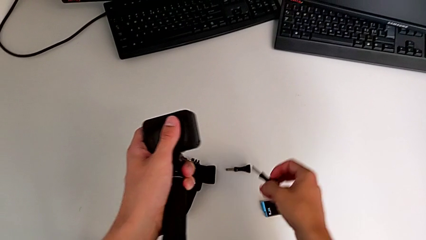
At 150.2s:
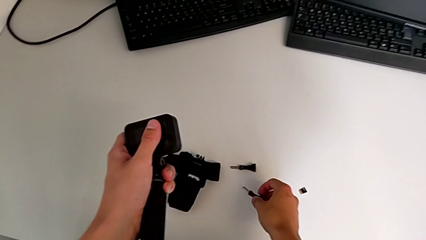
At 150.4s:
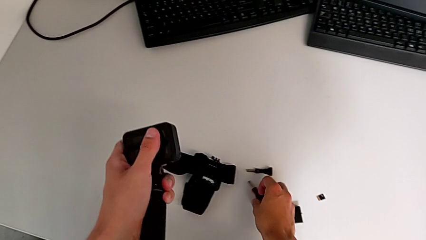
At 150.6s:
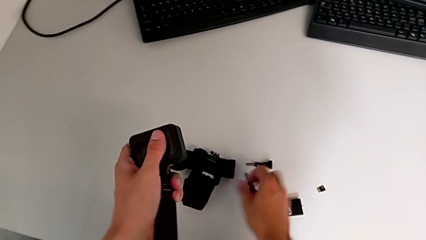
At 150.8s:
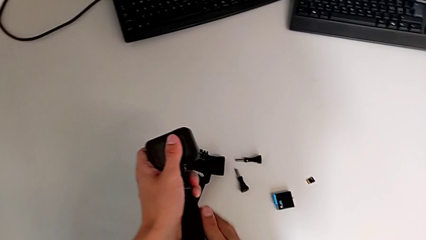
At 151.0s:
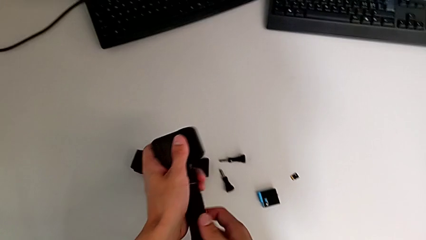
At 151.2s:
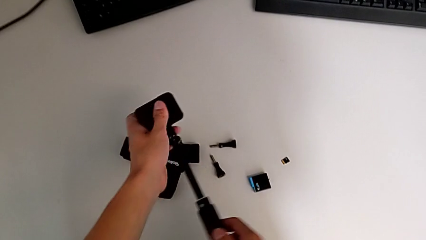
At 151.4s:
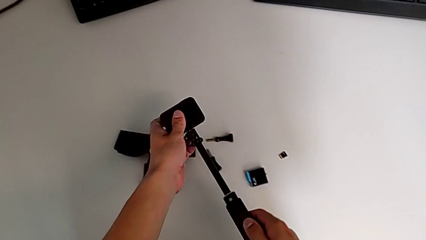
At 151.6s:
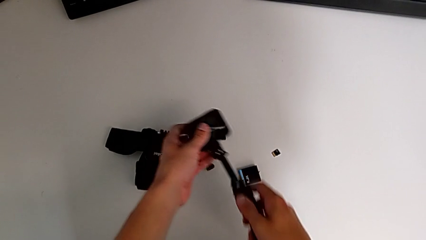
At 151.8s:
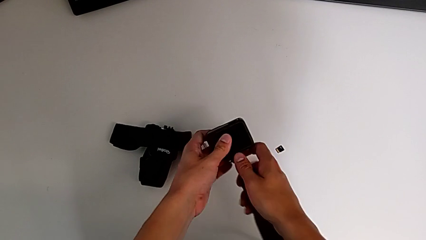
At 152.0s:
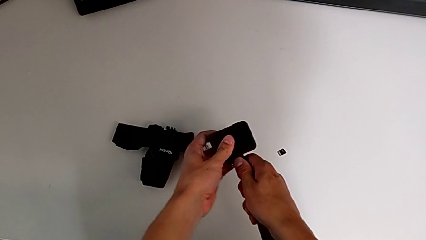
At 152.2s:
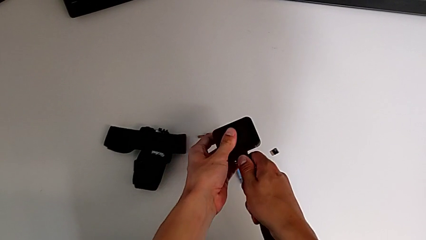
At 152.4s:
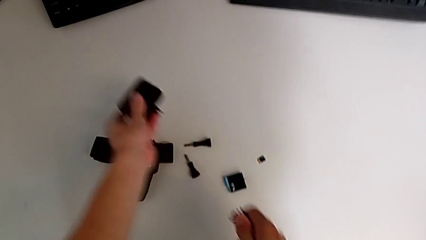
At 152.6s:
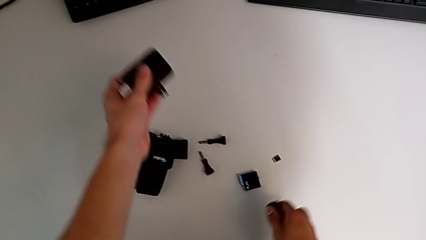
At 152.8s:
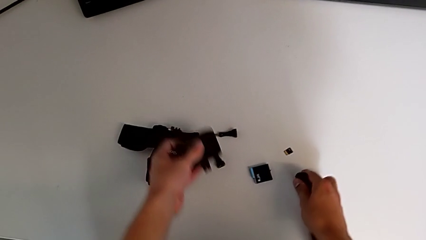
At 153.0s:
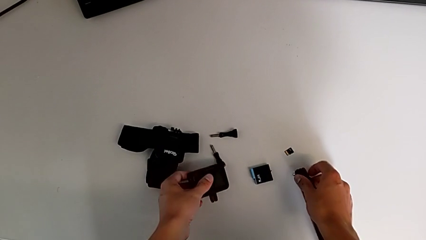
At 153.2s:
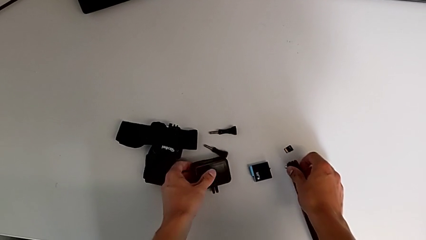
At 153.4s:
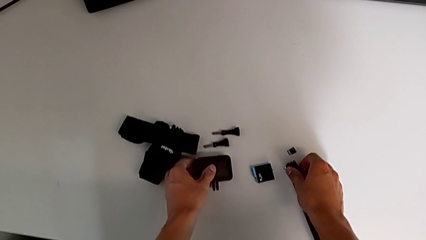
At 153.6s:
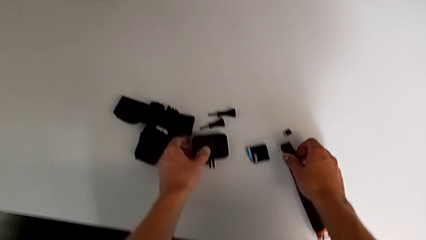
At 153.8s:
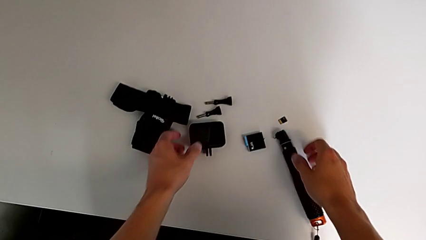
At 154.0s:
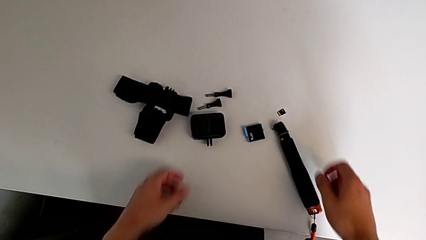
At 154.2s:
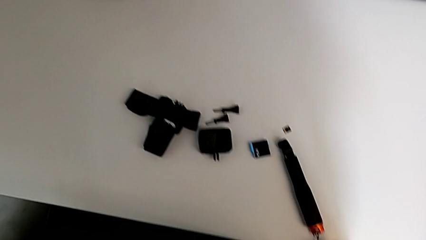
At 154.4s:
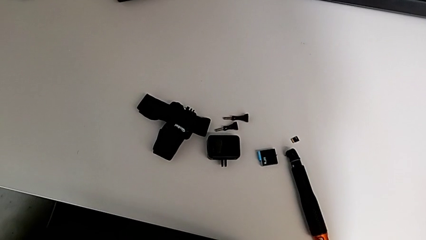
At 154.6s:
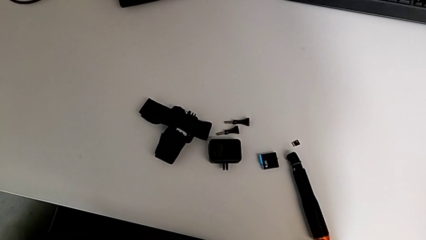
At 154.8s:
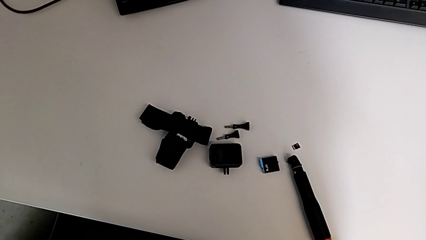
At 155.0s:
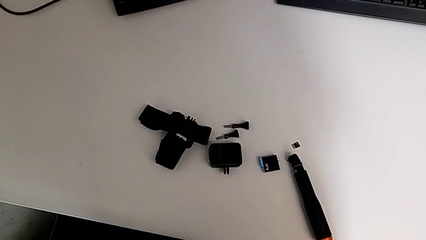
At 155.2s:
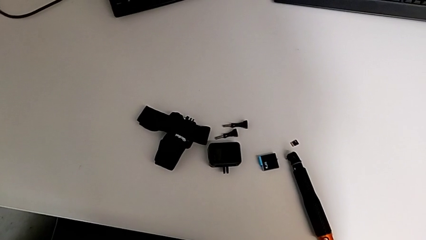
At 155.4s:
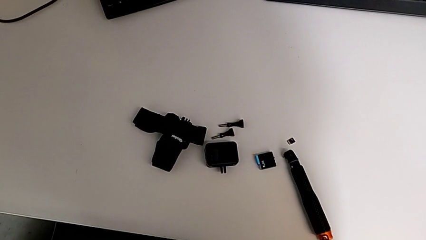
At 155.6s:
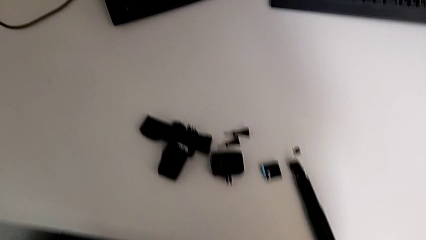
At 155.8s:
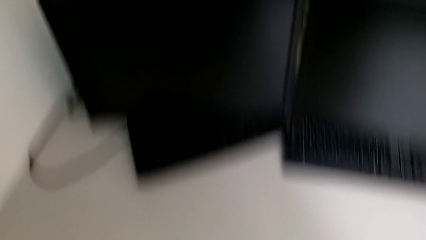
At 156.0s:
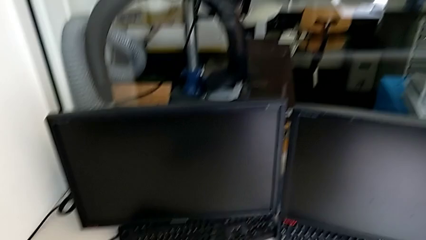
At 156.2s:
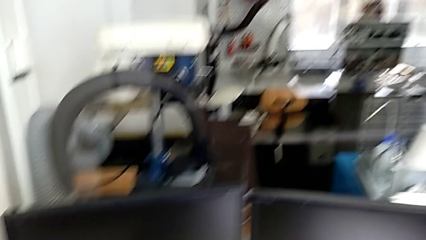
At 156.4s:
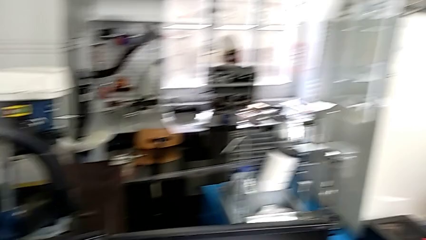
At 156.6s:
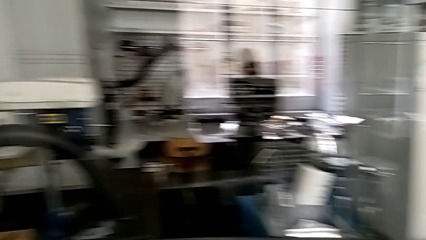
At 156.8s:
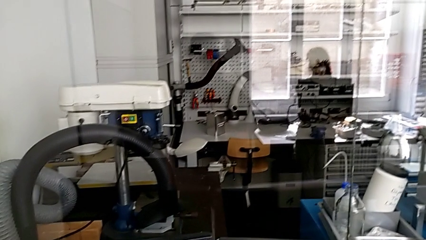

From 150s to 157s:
The camera wearer is disassembling the handheld grip from the GoPro. They place the bottom tripod, open the tripod, withdraw the handheld grip and place it.
